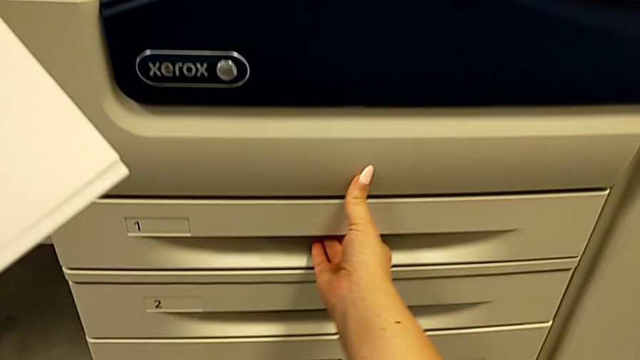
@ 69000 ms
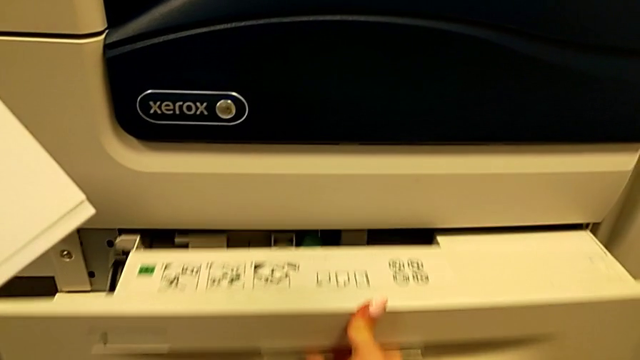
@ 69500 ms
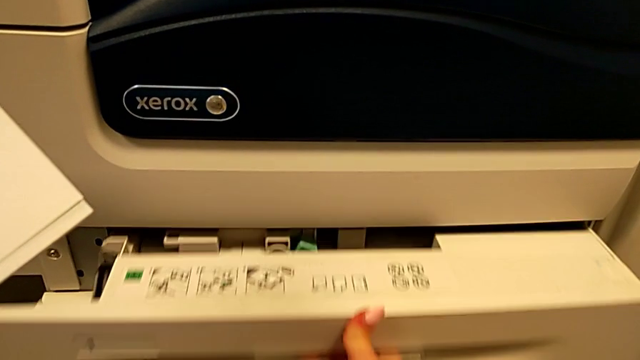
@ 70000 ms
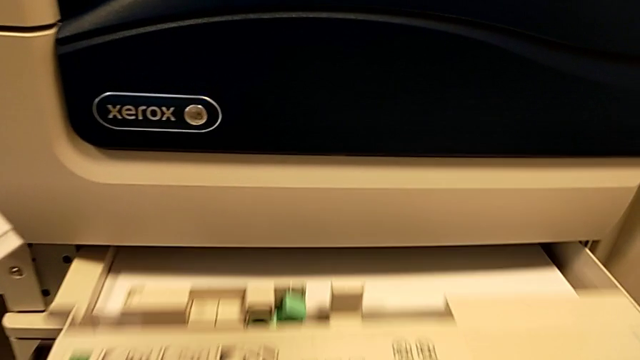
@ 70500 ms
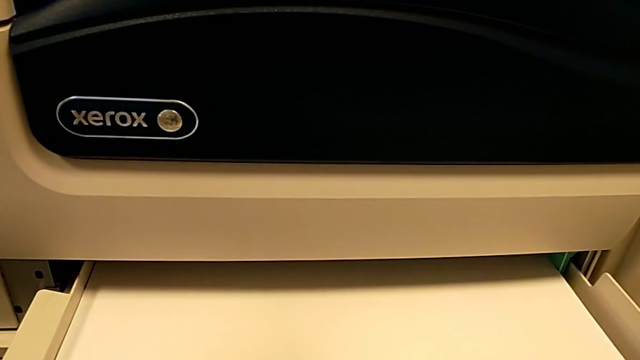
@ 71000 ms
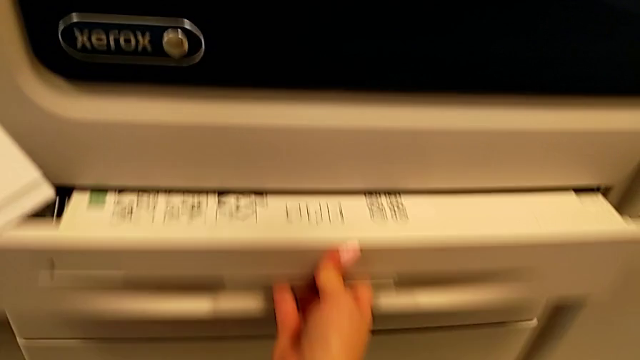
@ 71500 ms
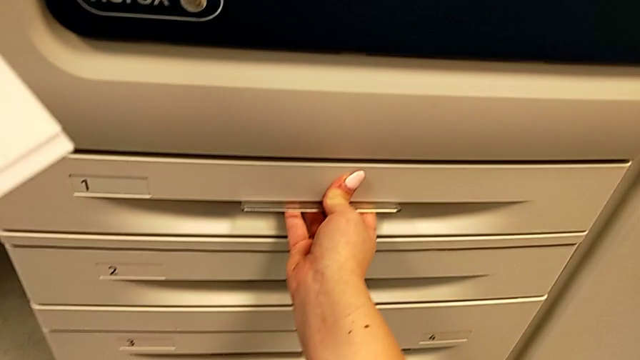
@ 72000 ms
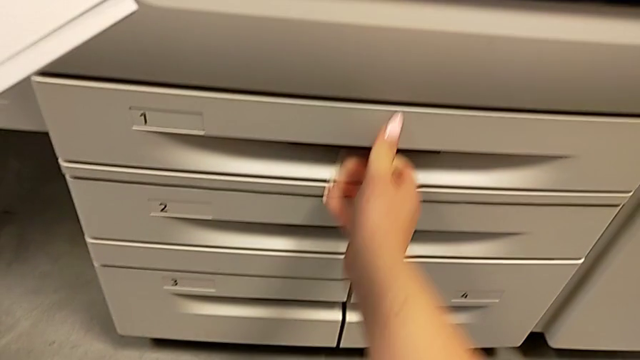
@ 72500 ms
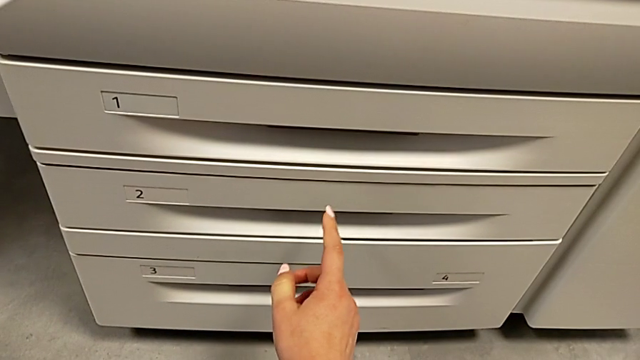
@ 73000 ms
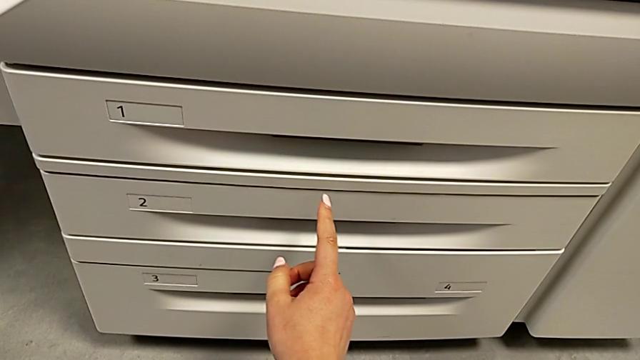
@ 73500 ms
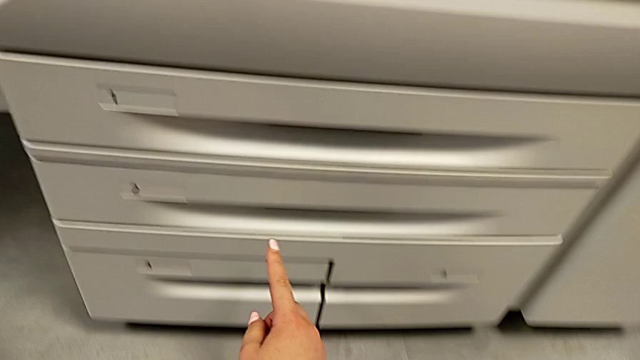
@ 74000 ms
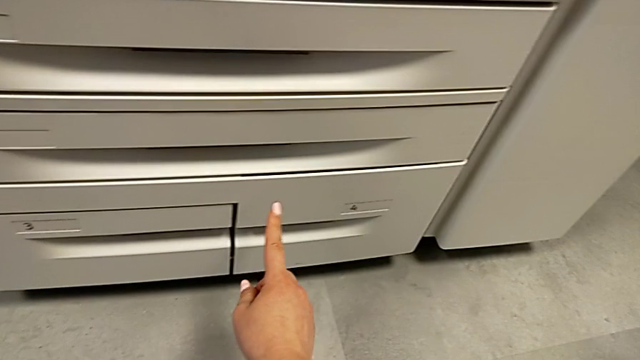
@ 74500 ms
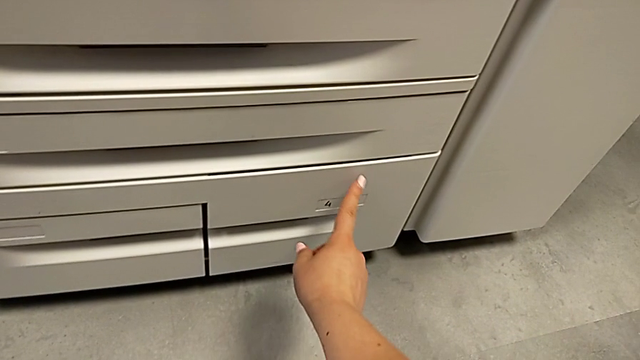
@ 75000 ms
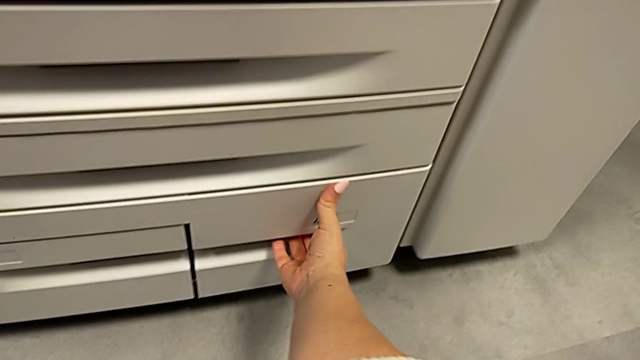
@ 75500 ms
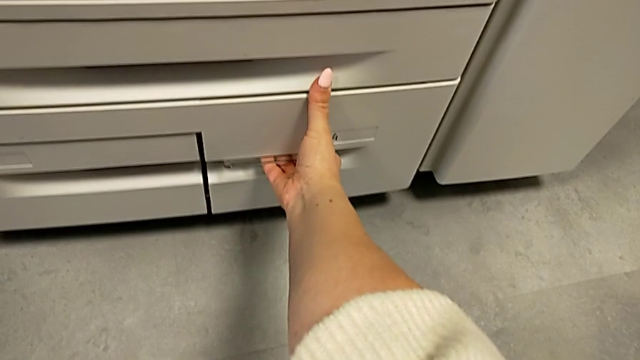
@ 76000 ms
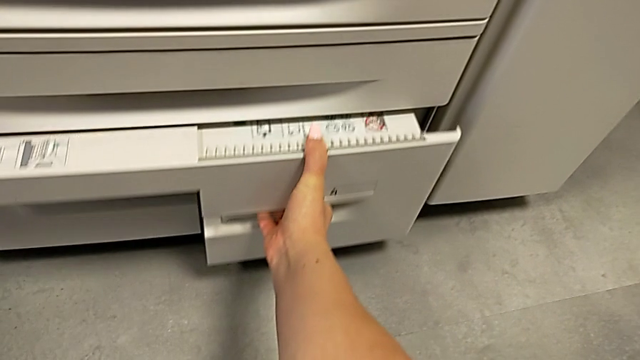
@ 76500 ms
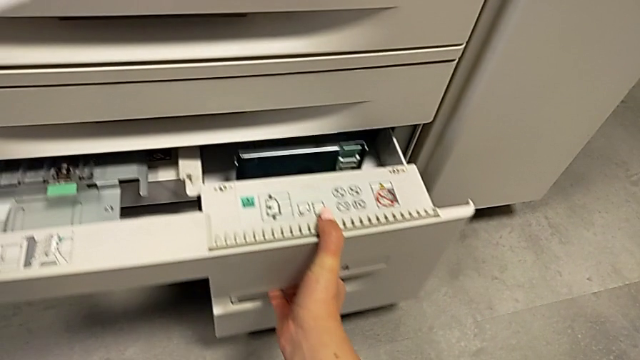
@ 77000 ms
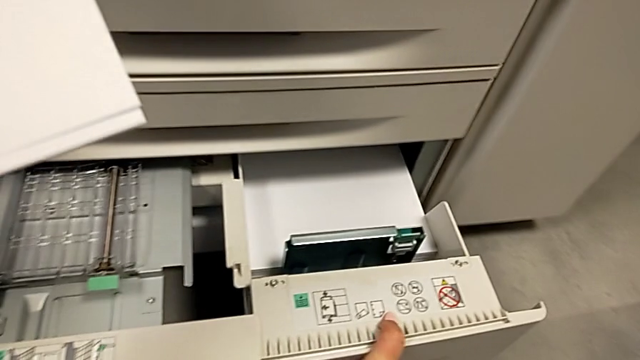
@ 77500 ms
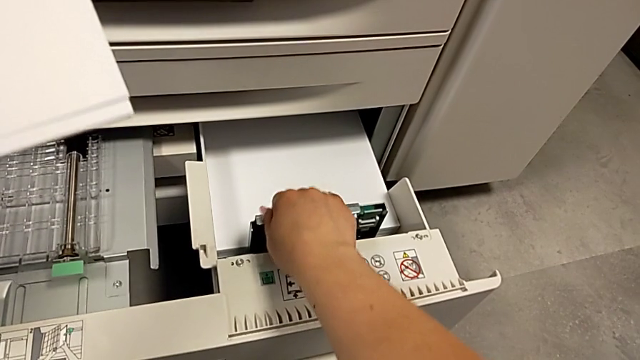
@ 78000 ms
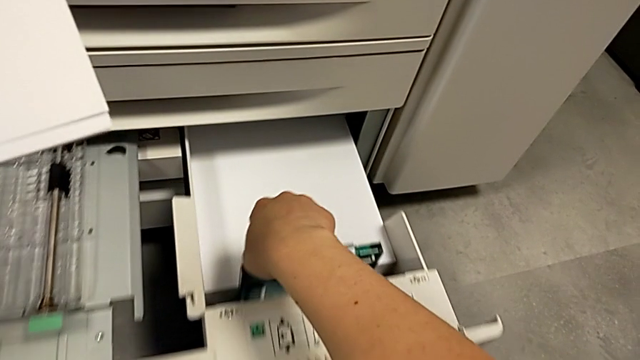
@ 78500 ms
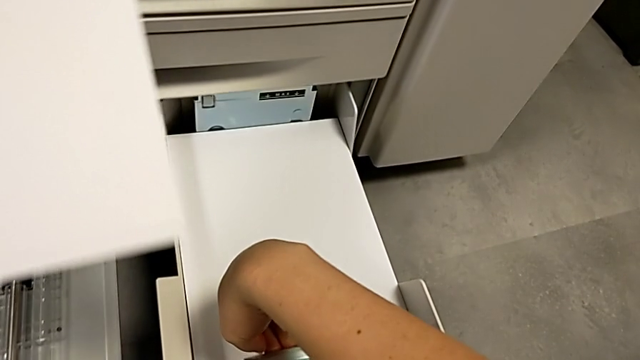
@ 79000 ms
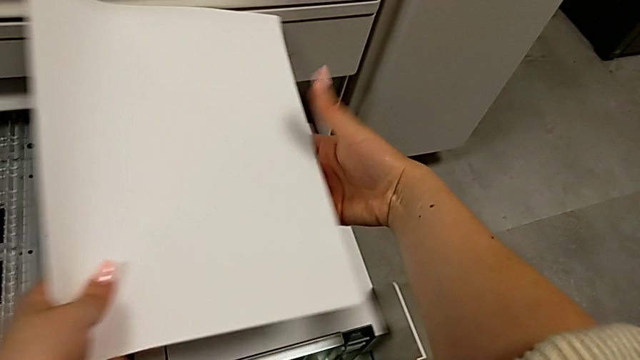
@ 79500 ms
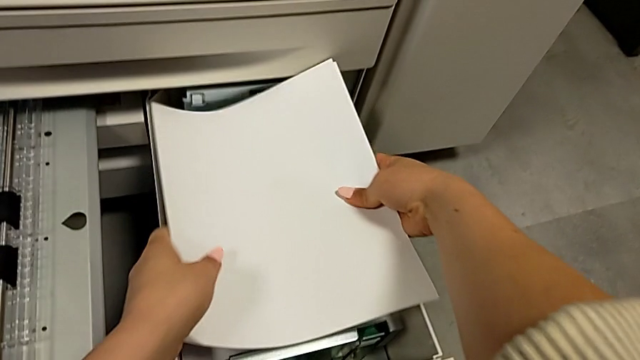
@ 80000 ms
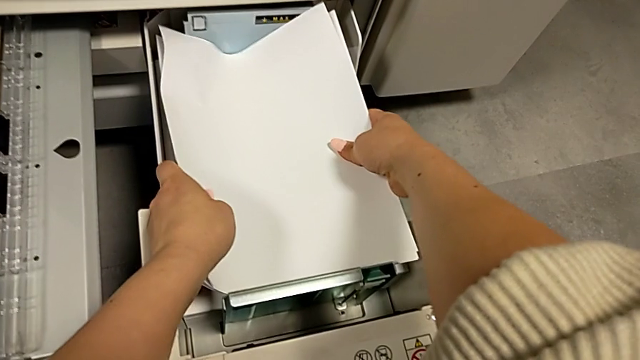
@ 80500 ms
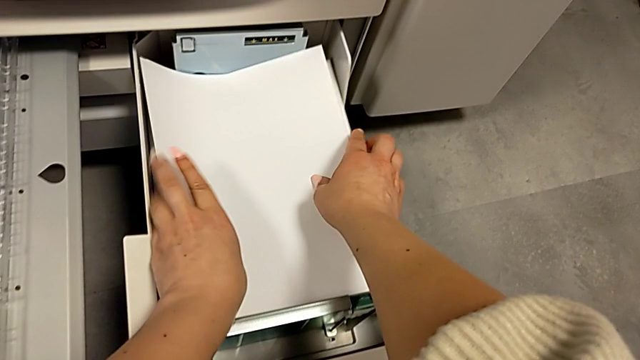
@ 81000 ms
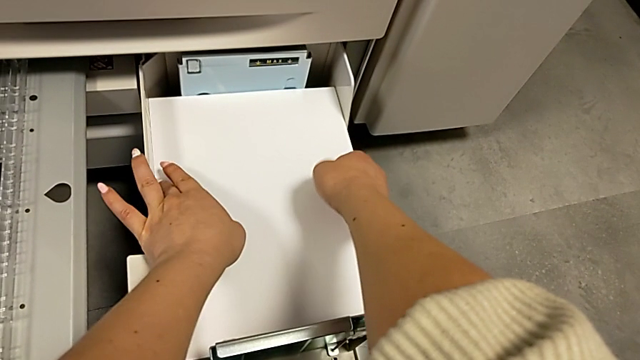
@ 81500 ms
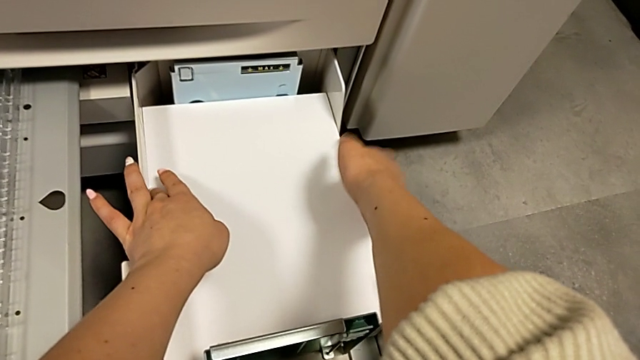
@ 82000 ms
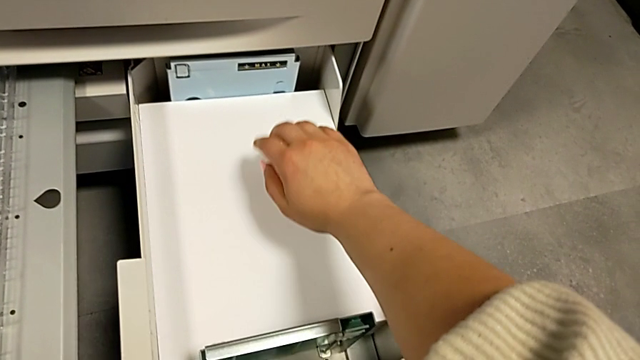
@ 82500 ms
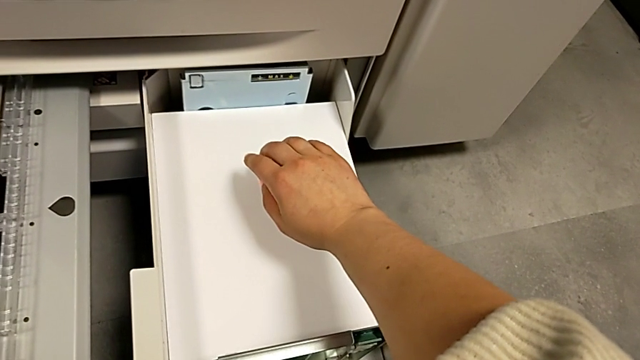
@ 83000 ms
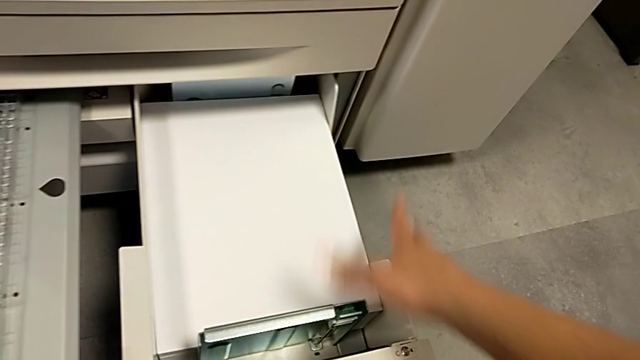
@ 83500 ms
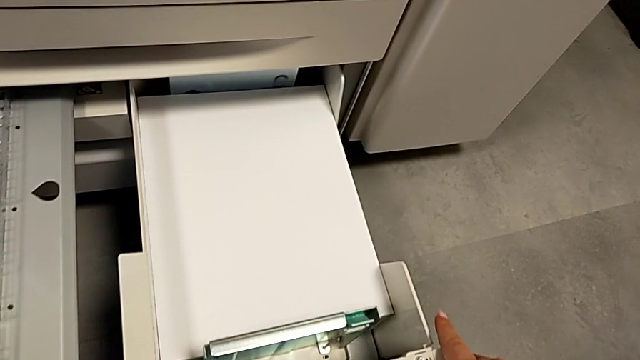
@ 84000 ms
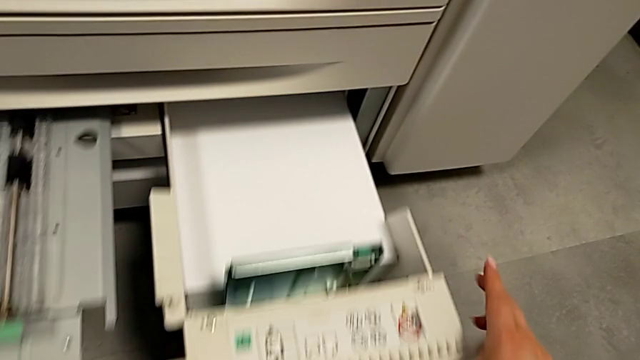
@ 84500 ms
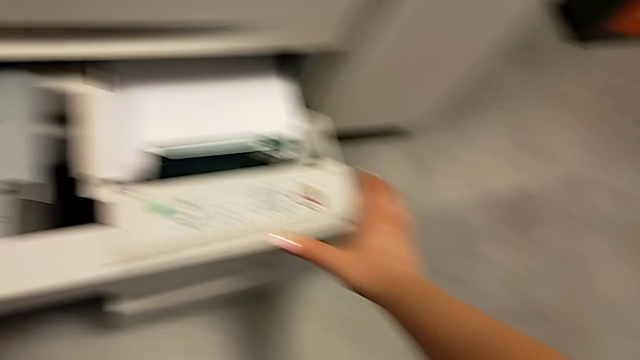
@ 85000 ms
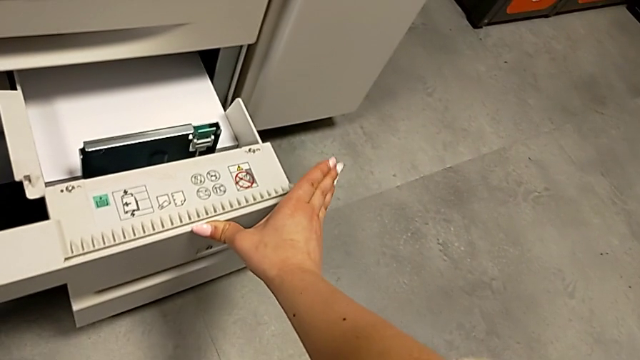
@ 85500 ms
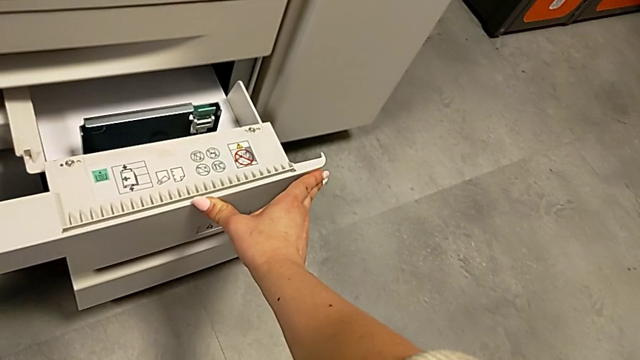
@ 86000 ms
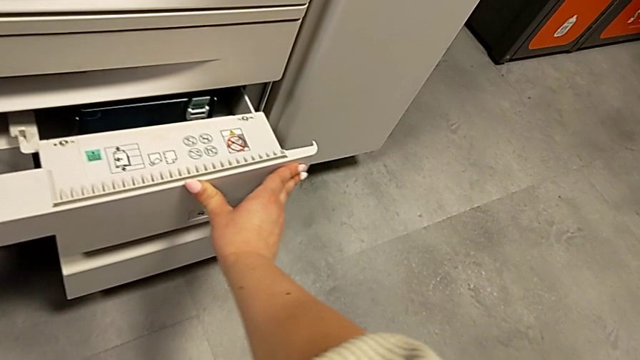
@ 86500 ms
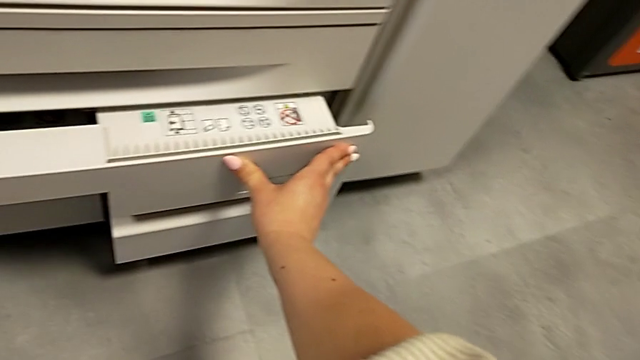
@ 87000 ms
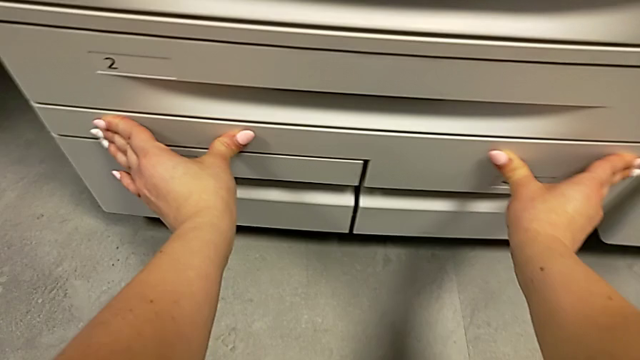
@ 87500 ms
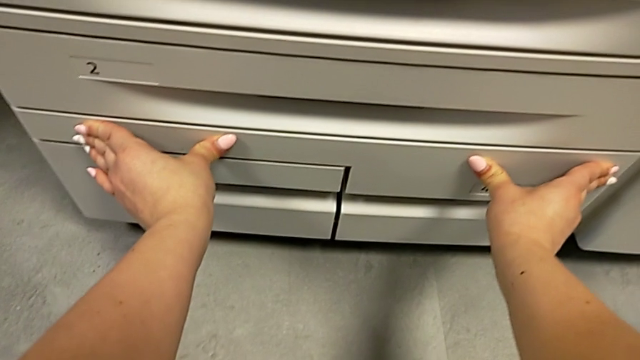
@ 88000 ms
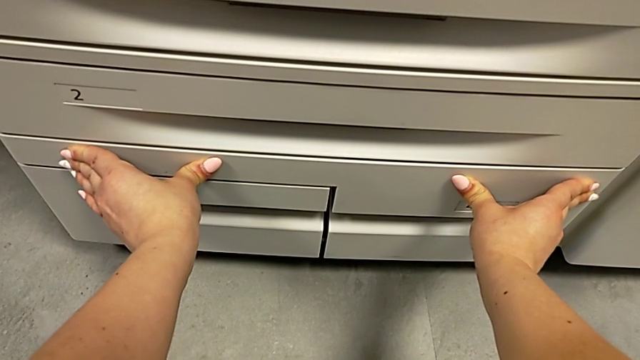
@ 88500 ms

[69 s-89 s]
The camera wearer is inserting the paper stack on the paper tray. They wrongly open and close the first paper tray, inspect the paper tray, open the fourth paper tray, insert the paper stack and close the paper tray.
